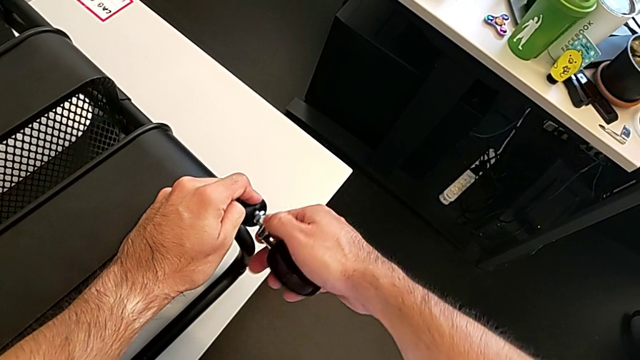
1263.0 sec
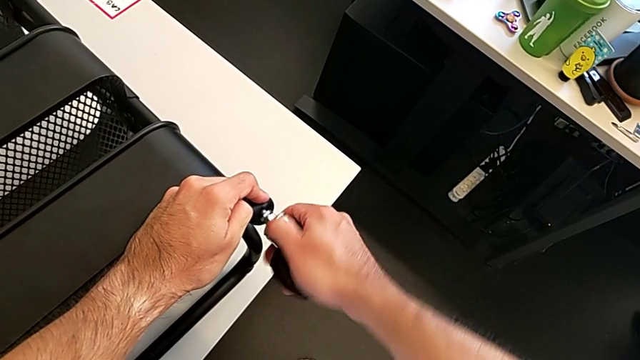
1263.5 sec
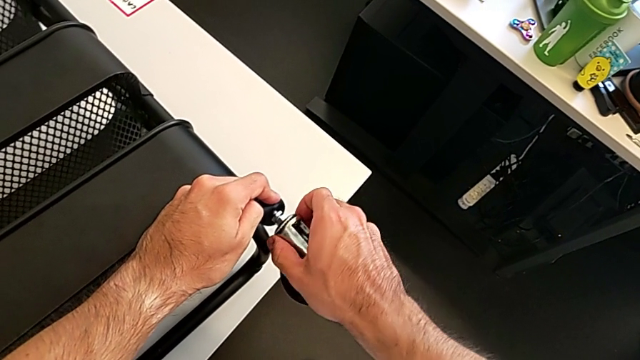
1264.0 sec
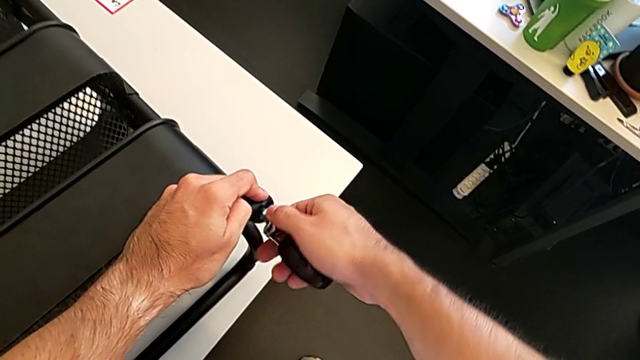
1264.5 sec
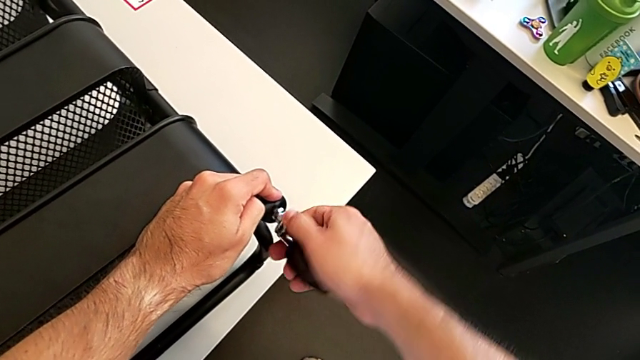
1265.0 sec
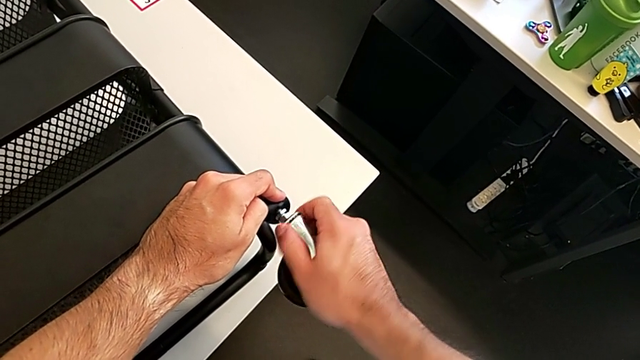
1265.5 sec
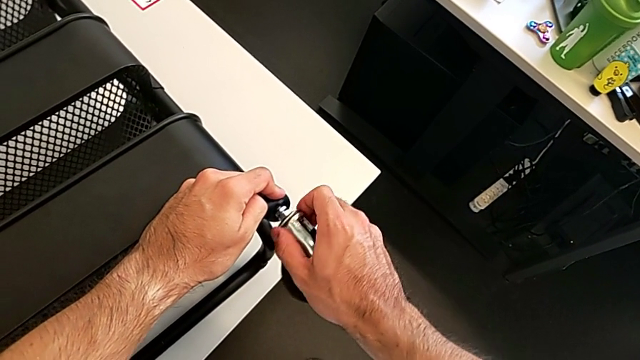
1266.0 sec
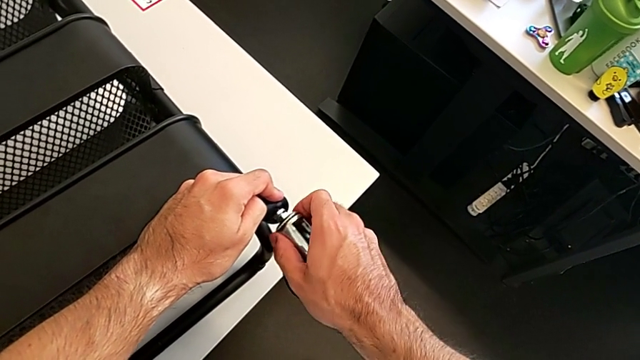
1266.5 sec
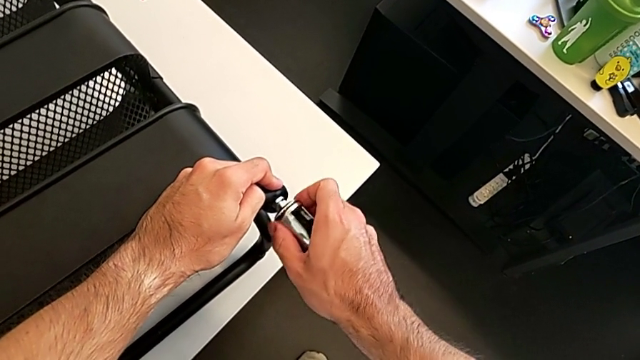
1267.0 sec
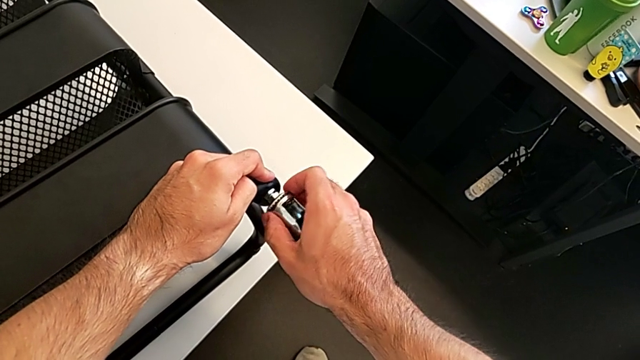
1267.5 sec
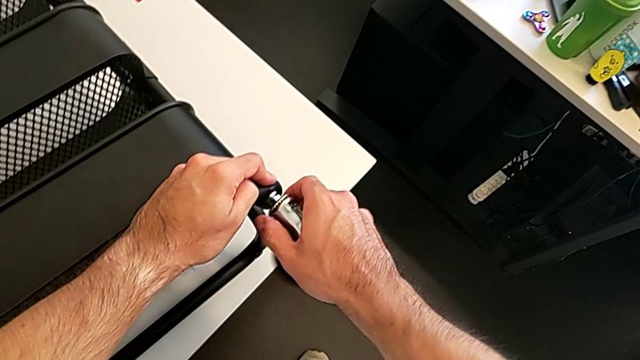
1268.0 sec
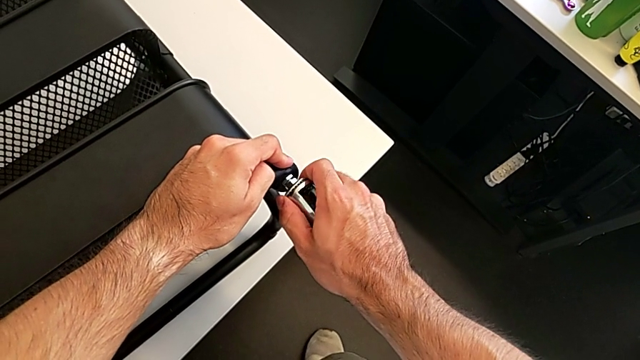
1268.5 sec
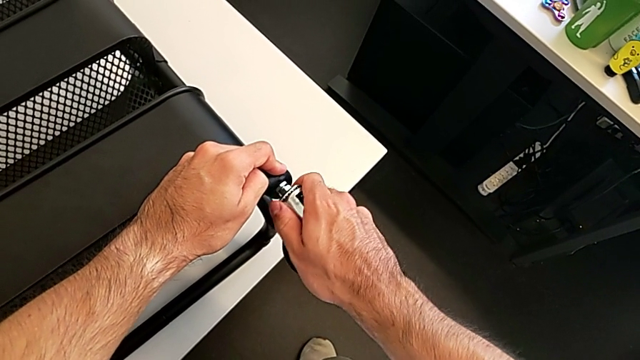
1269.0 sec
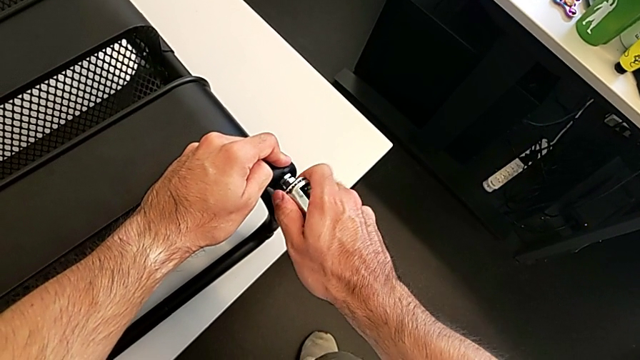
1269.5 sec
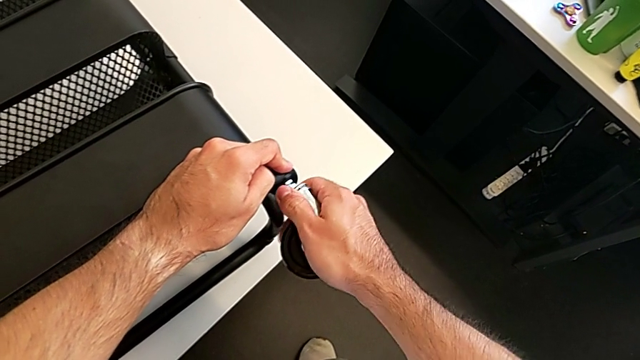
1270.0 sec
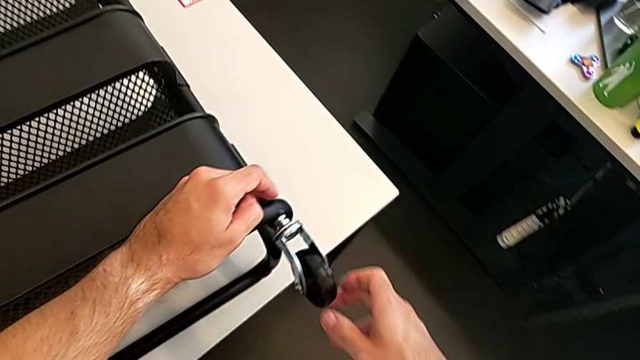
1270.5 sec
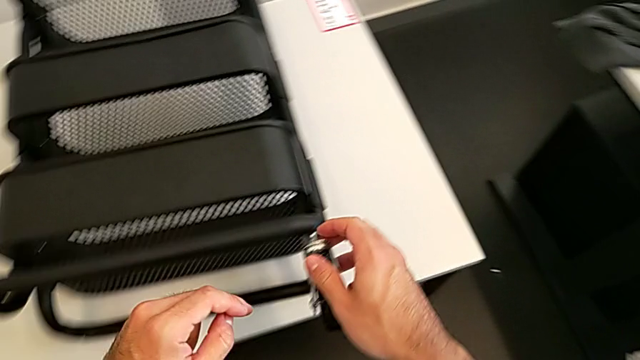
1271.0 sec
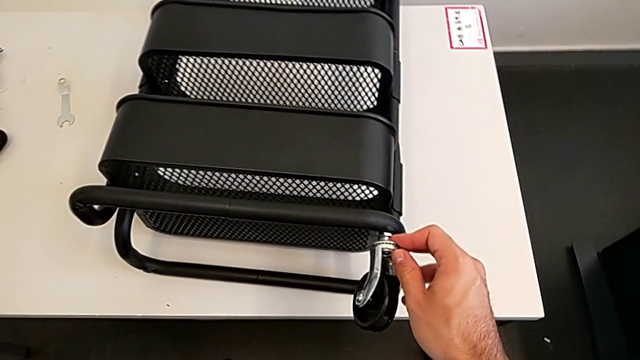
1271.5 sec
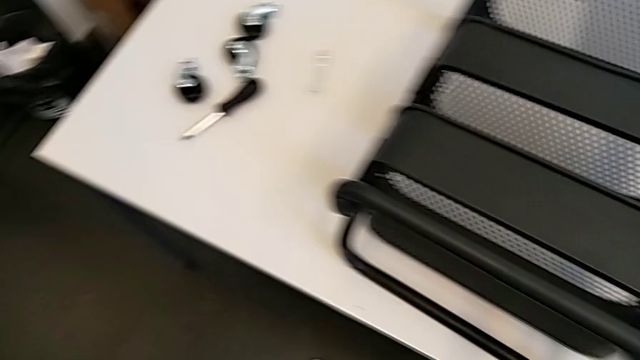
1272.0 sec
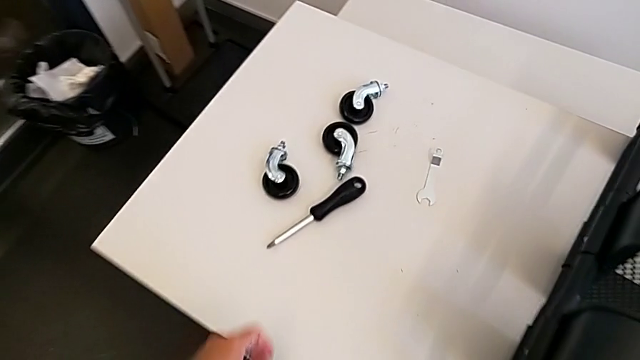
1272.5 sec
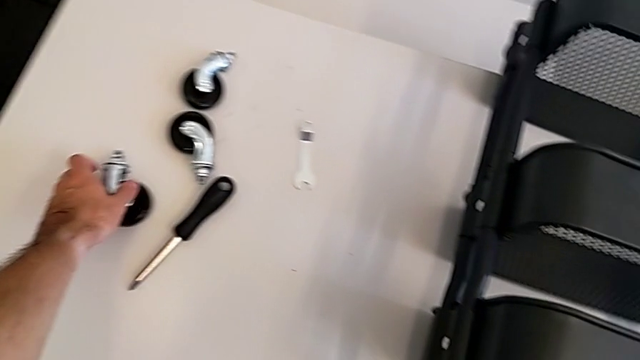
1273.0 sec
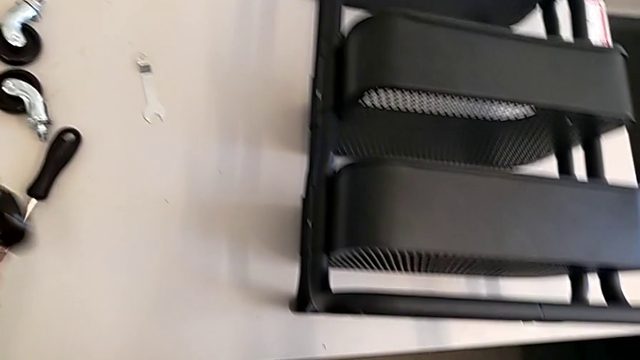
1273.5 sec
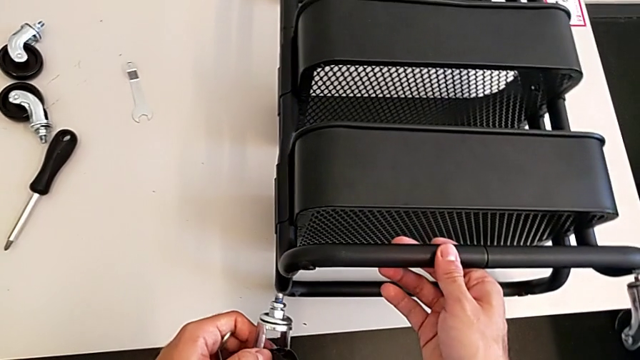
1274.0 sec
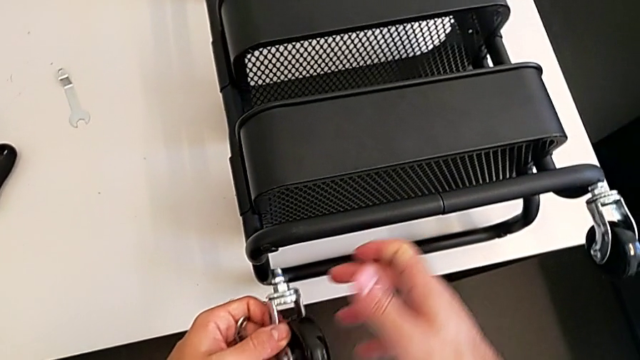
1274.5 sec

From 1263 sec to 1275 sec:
The camera wearer is screwing the four wheels. They keep screwing the first wheel and grab the second wheel.

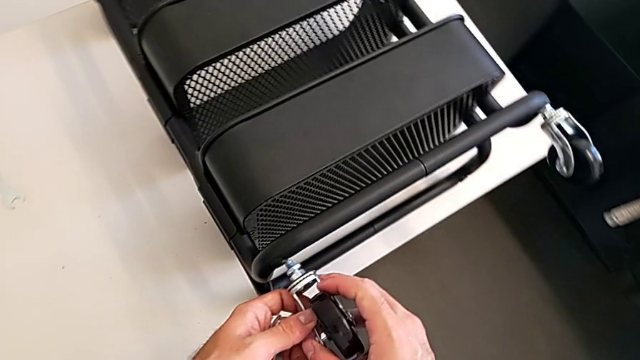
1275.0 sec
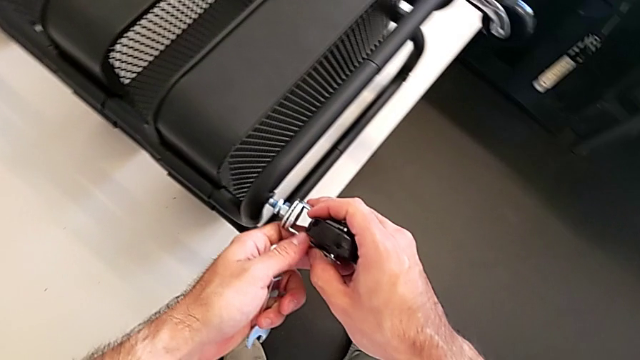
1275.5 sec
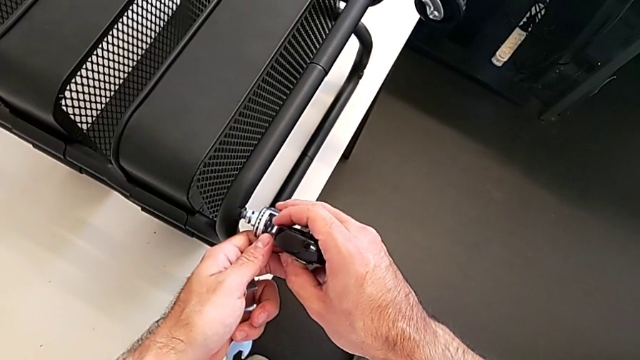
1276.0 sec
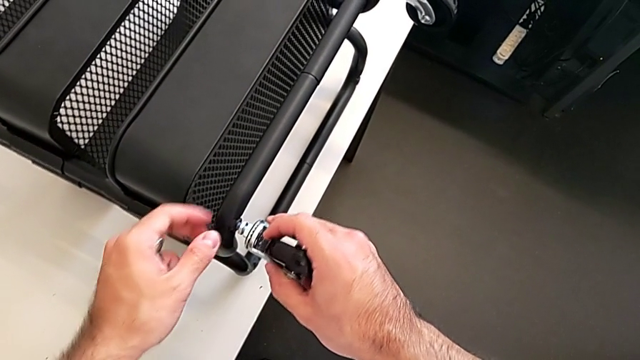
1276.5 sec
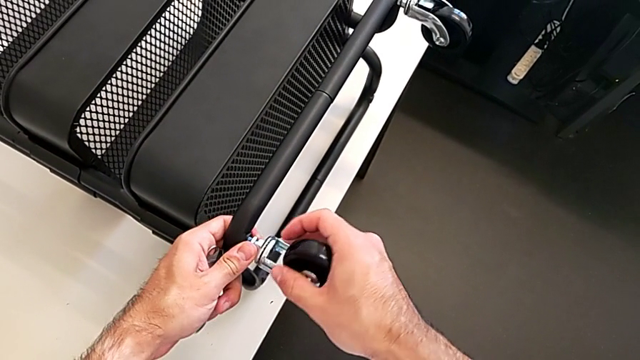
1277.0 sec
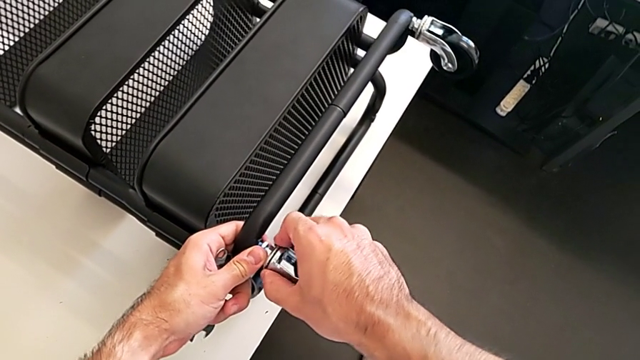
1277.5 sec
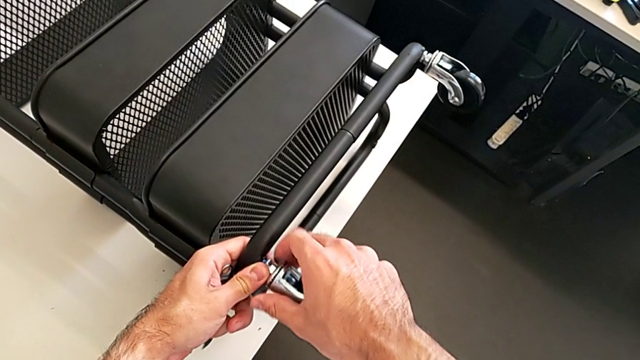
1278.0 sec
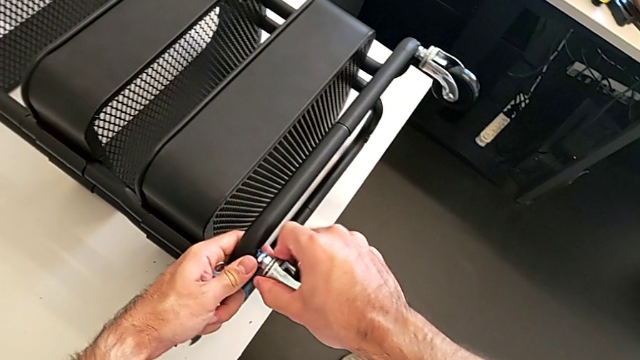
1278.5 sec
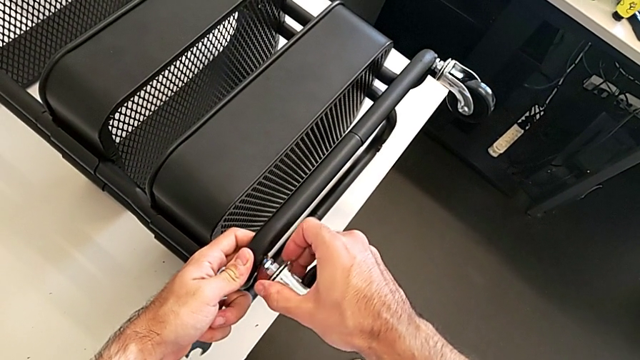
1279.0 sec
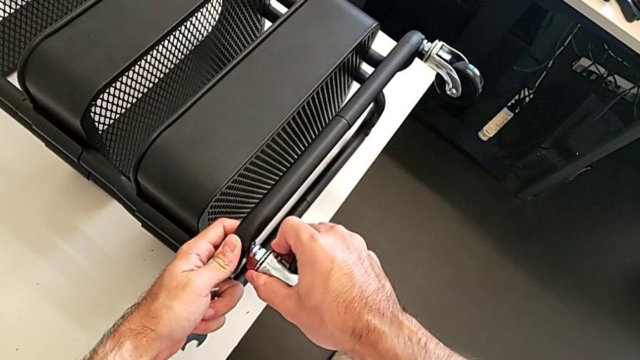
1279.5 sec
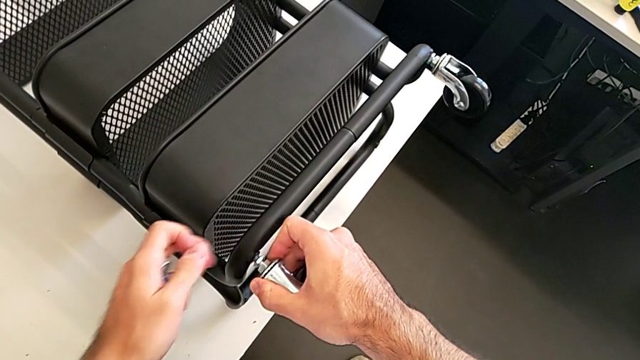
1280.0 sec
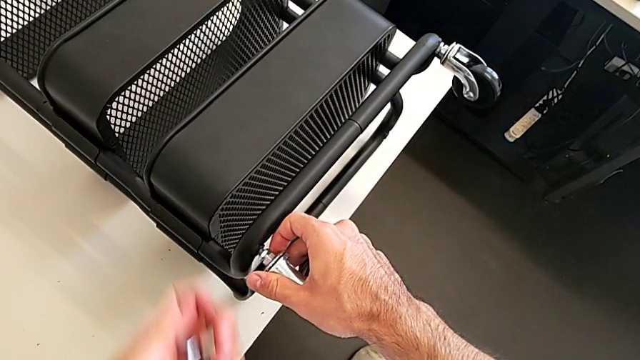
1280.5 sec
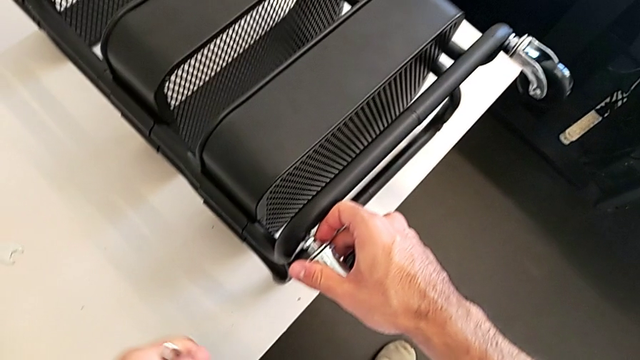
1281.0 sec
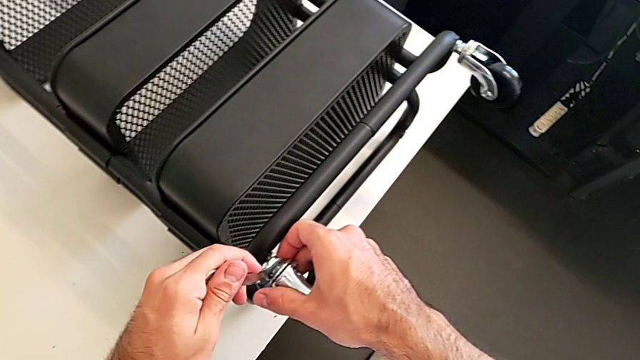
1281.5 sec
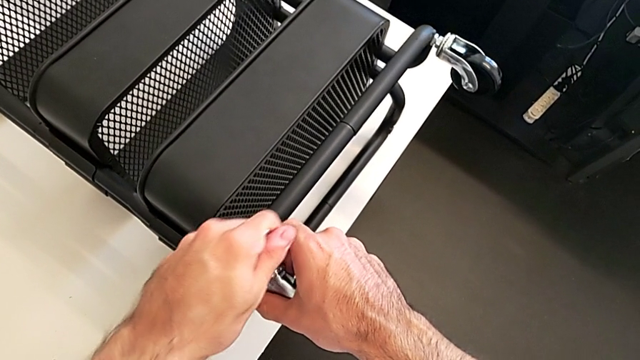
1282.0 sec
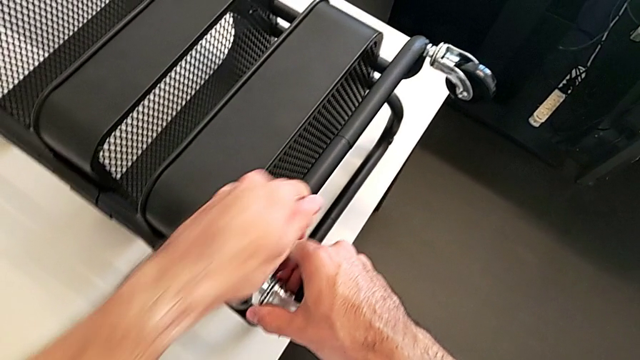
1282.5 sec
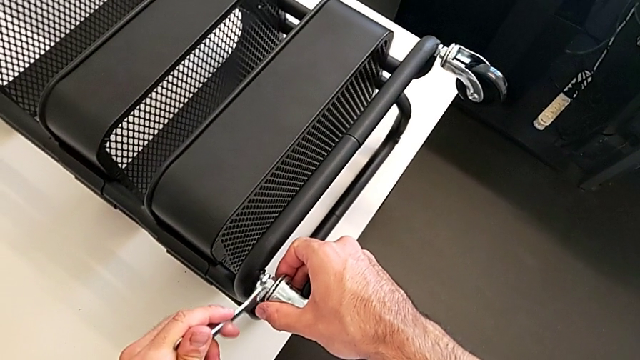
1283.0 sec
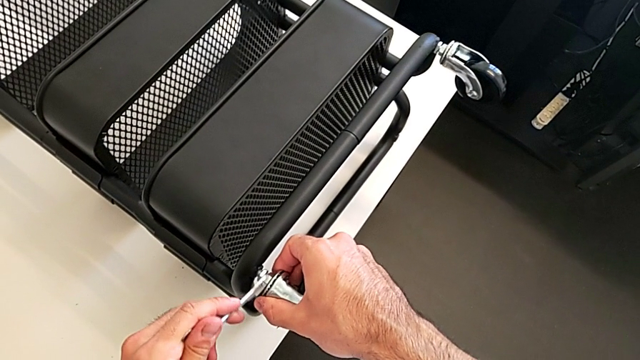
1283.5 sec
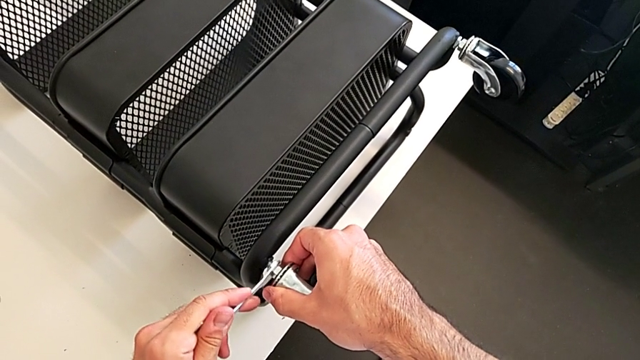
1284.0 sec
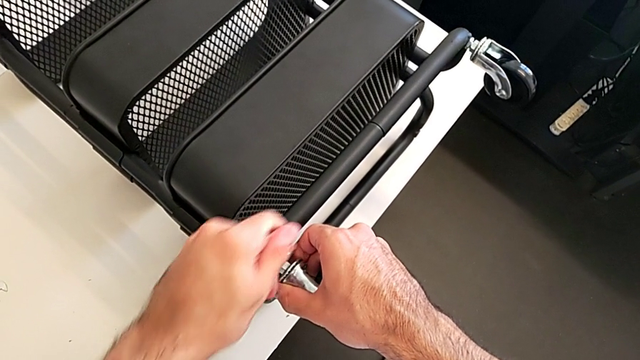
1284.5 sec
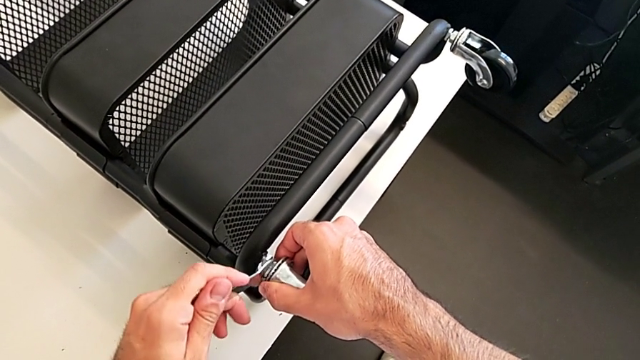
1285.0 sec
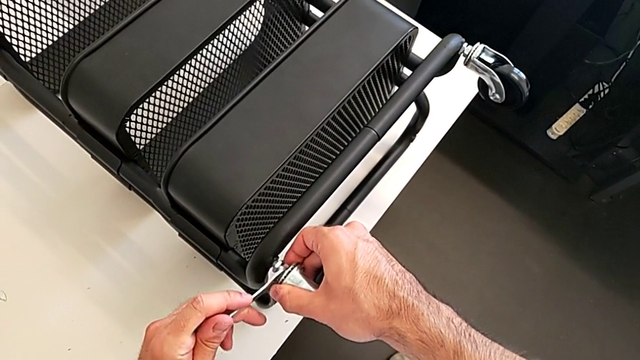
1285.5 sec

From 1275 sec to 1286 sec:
The camera wearer is screwing the four wheels. They insert the second wheel, insert the spanner wrench and begin to screw the second wheel.
